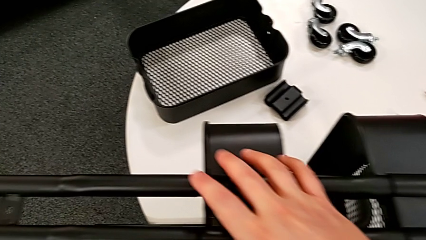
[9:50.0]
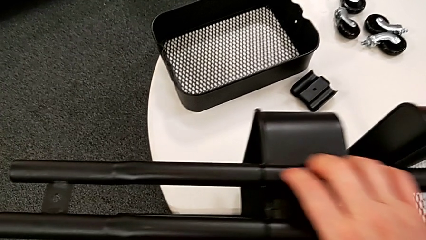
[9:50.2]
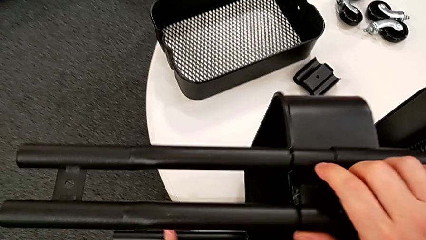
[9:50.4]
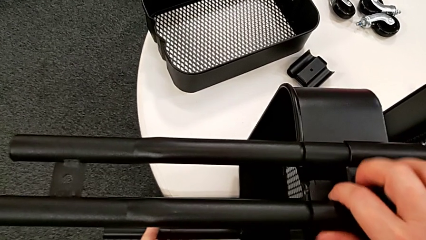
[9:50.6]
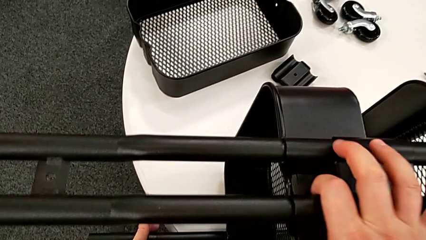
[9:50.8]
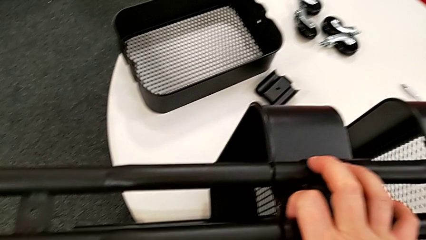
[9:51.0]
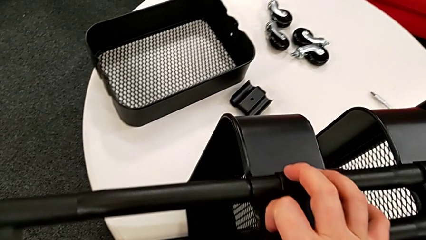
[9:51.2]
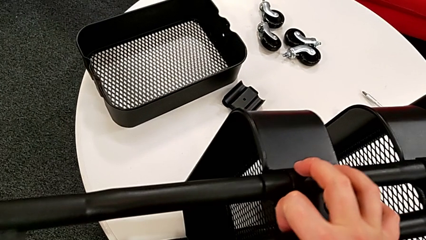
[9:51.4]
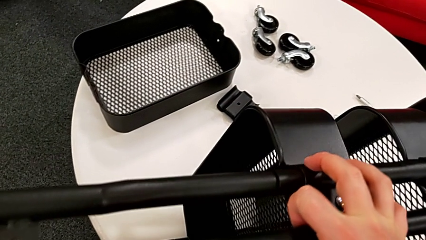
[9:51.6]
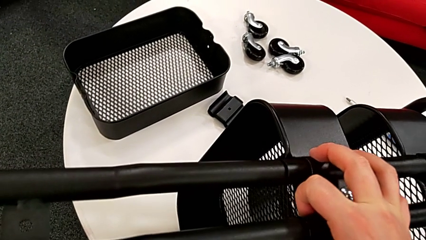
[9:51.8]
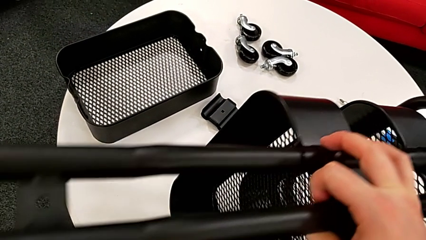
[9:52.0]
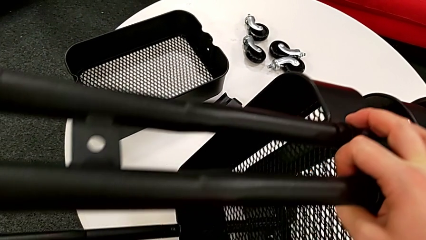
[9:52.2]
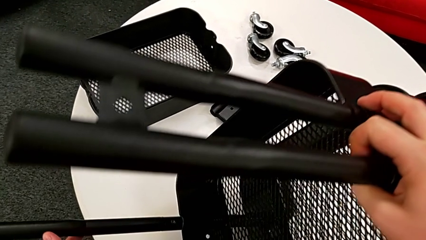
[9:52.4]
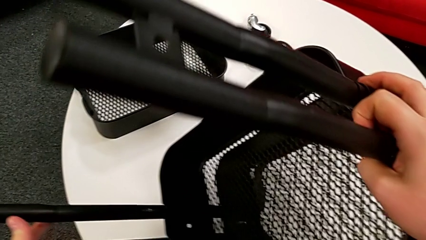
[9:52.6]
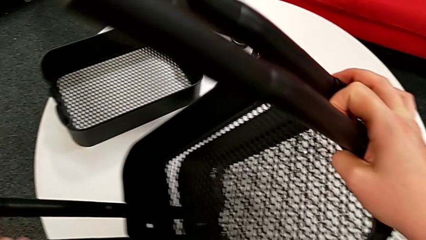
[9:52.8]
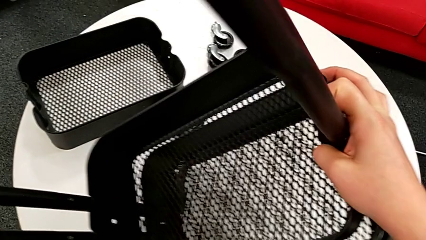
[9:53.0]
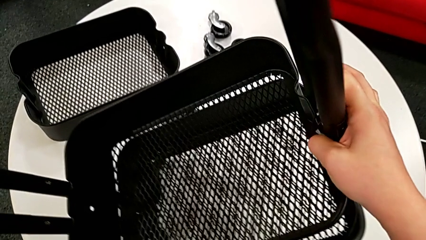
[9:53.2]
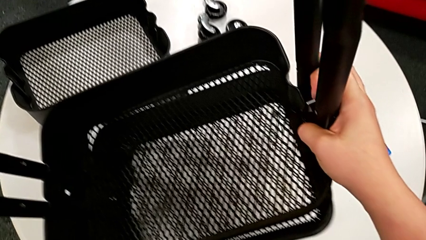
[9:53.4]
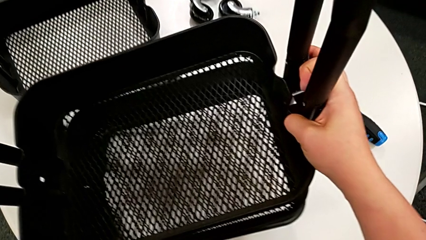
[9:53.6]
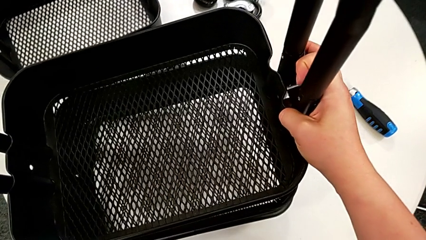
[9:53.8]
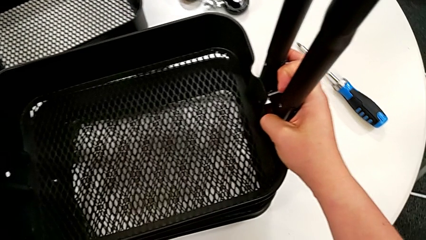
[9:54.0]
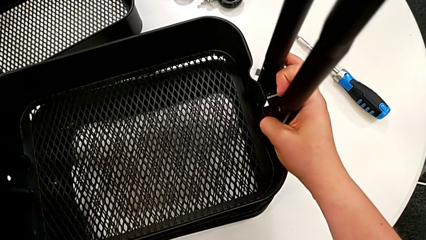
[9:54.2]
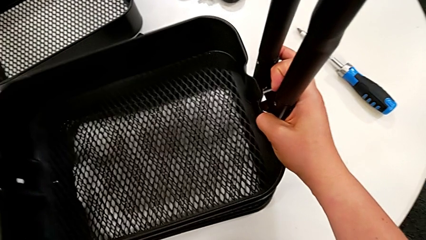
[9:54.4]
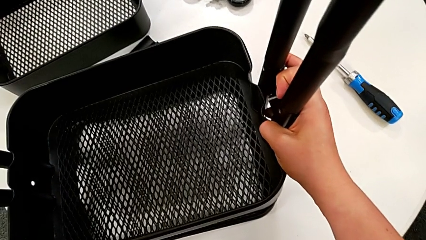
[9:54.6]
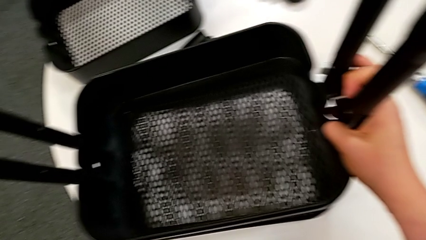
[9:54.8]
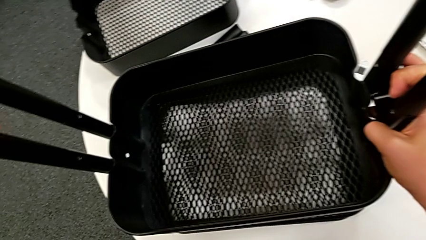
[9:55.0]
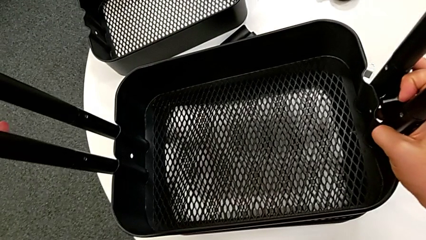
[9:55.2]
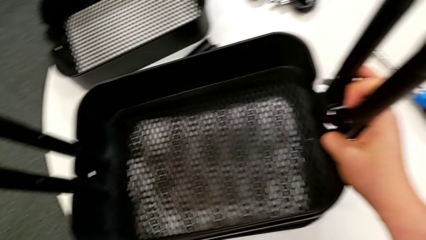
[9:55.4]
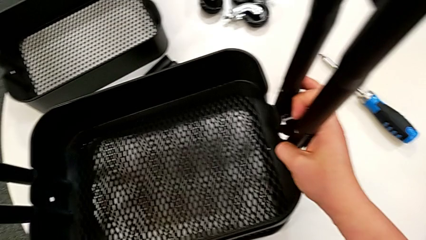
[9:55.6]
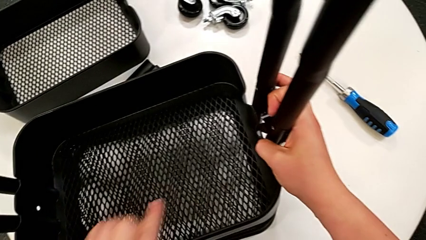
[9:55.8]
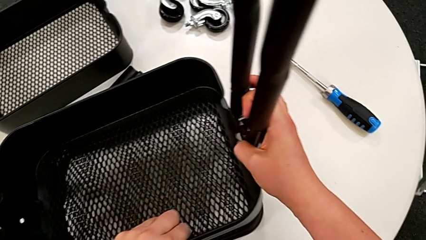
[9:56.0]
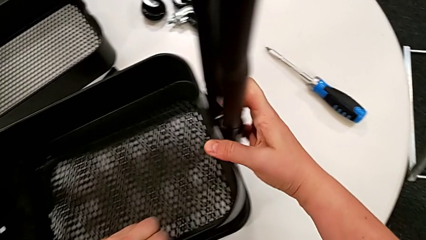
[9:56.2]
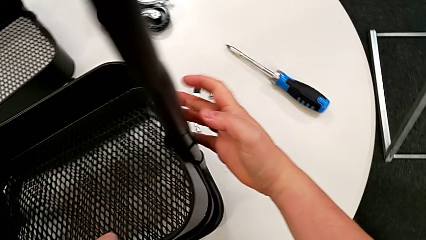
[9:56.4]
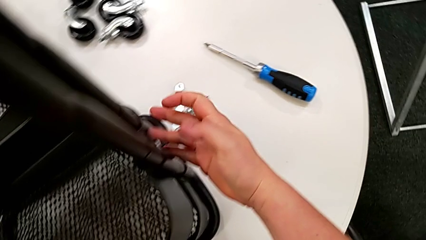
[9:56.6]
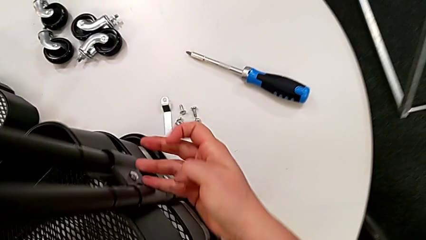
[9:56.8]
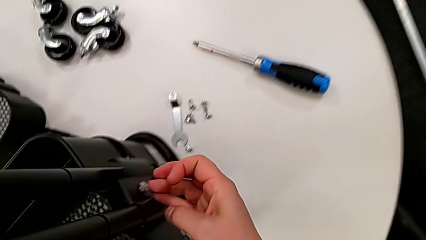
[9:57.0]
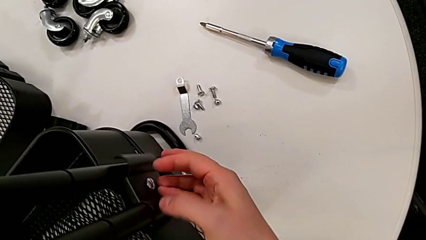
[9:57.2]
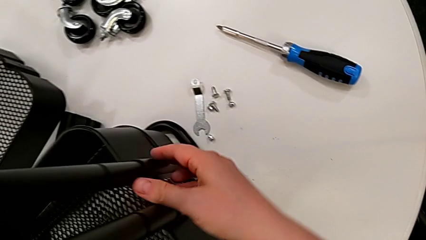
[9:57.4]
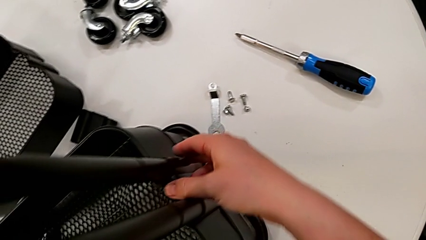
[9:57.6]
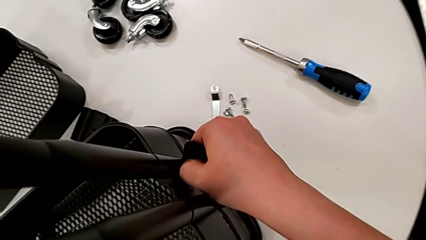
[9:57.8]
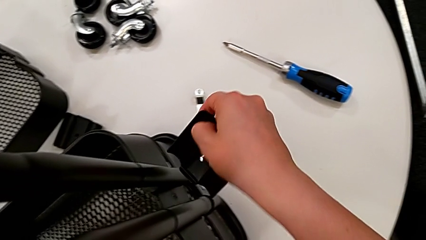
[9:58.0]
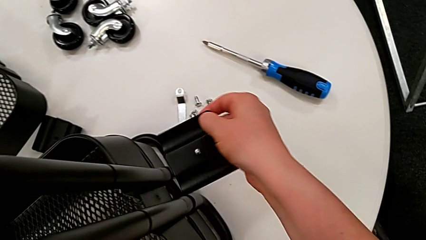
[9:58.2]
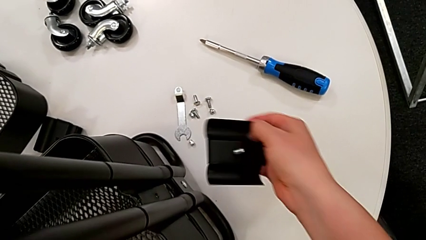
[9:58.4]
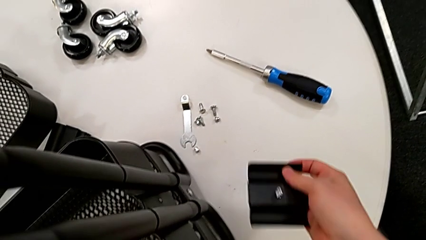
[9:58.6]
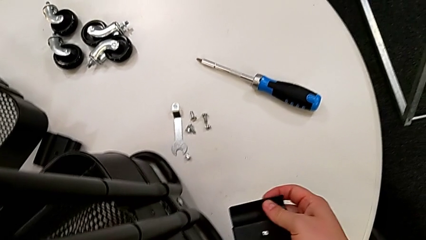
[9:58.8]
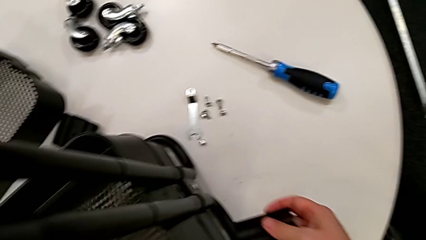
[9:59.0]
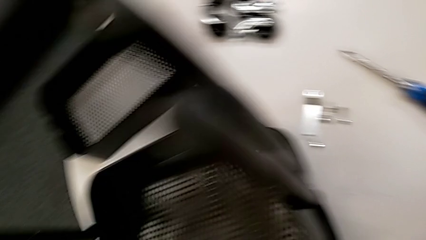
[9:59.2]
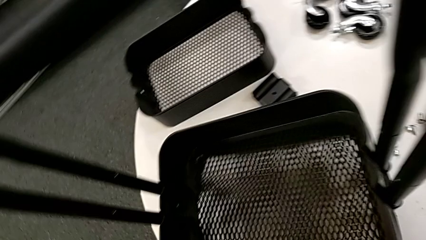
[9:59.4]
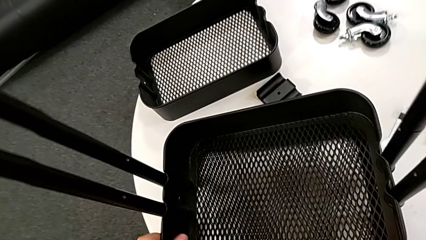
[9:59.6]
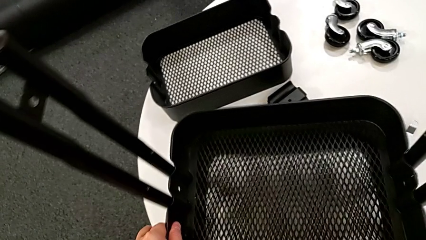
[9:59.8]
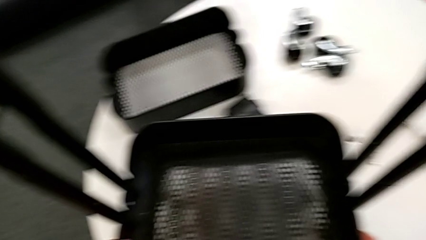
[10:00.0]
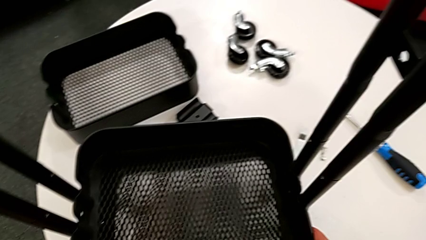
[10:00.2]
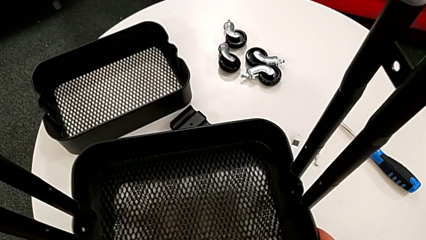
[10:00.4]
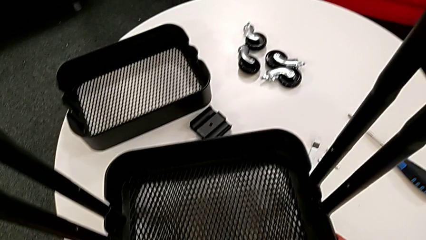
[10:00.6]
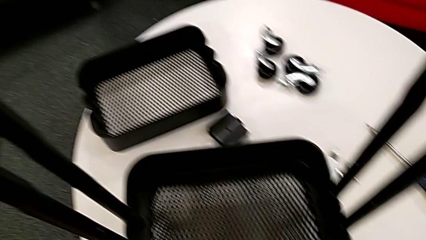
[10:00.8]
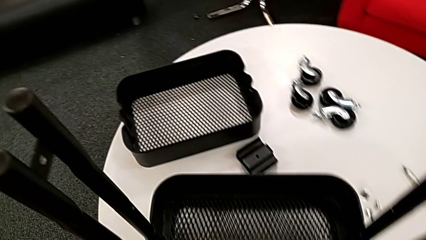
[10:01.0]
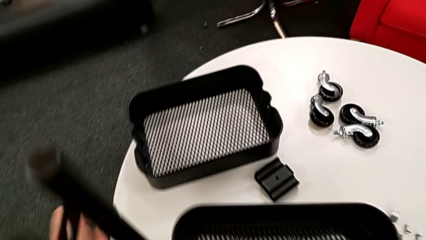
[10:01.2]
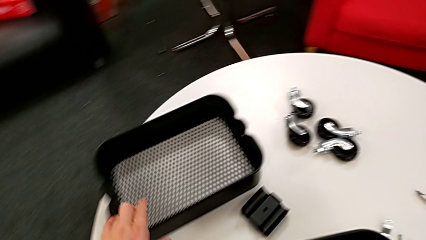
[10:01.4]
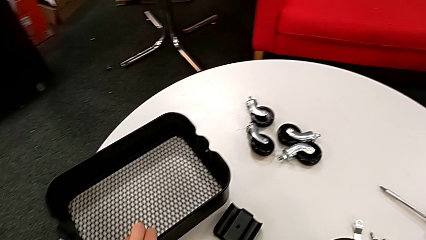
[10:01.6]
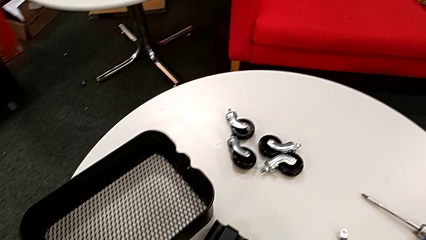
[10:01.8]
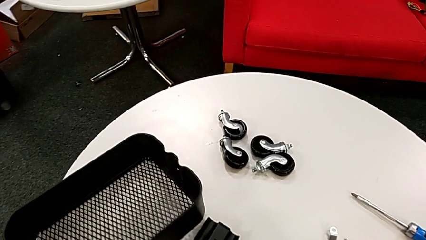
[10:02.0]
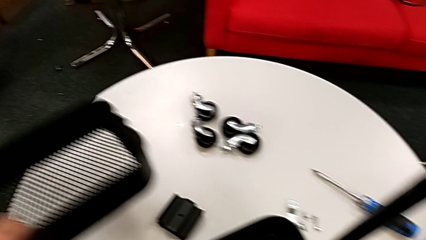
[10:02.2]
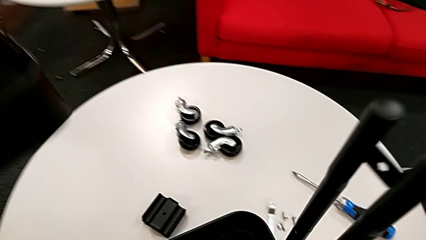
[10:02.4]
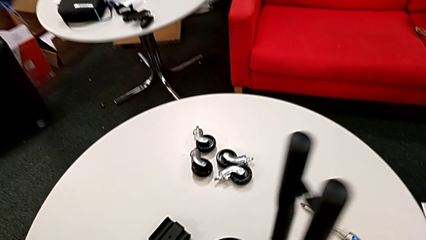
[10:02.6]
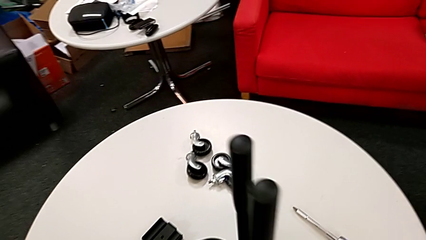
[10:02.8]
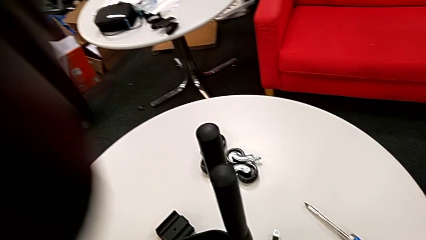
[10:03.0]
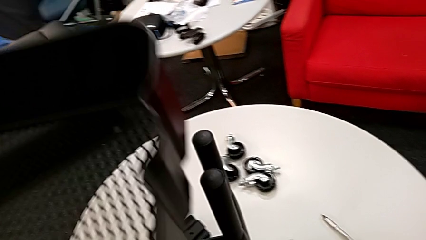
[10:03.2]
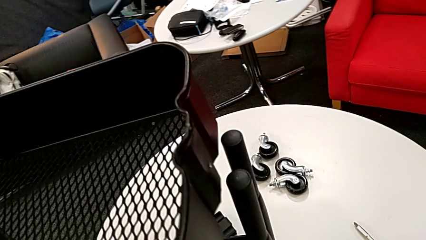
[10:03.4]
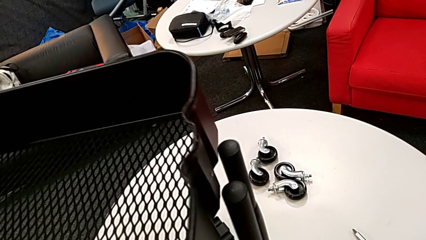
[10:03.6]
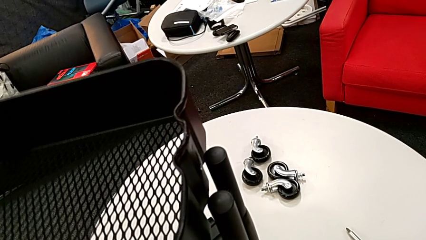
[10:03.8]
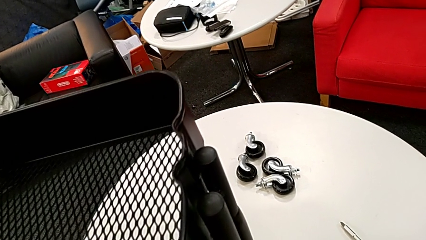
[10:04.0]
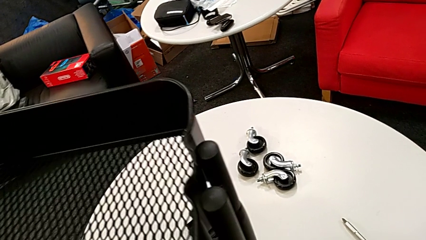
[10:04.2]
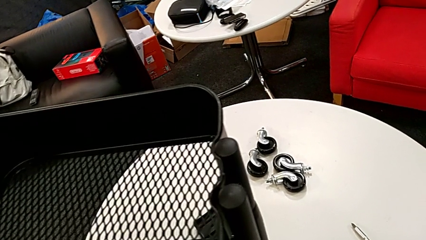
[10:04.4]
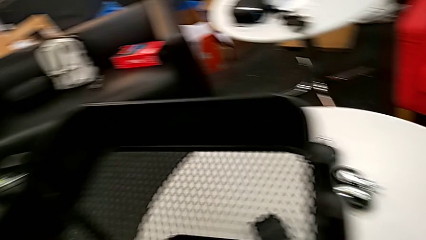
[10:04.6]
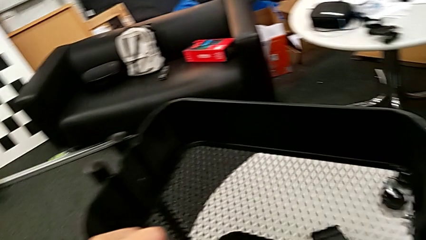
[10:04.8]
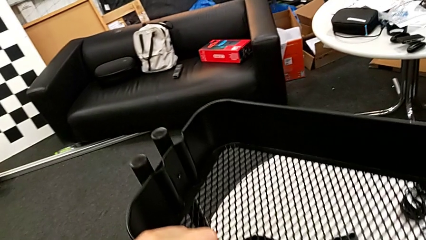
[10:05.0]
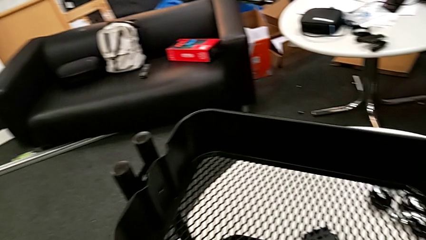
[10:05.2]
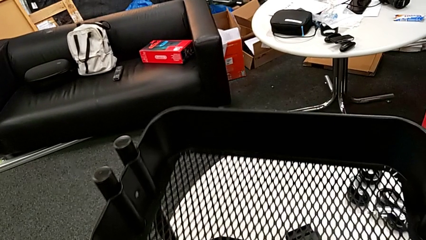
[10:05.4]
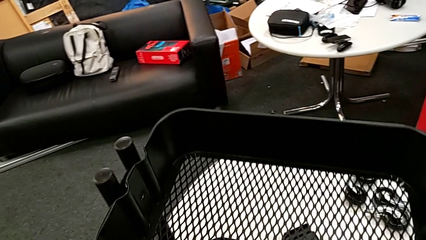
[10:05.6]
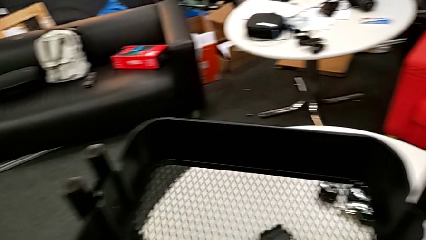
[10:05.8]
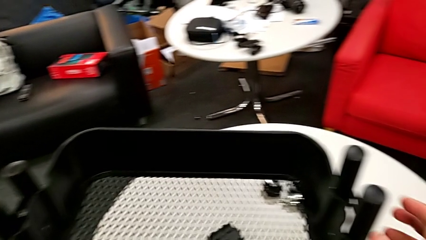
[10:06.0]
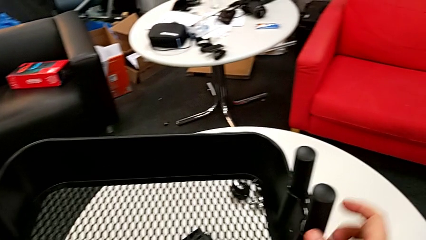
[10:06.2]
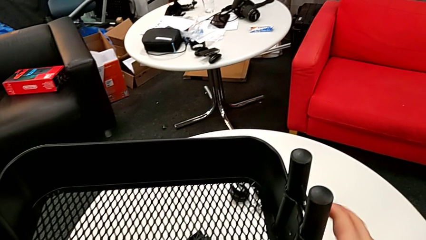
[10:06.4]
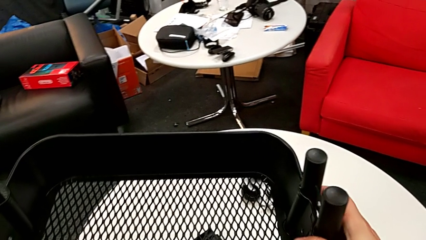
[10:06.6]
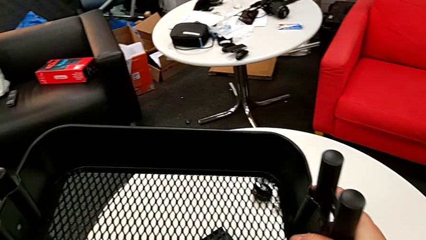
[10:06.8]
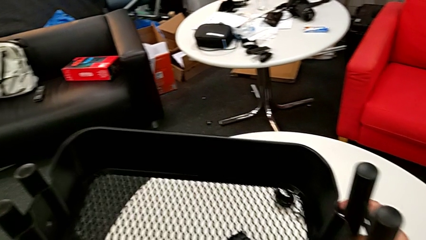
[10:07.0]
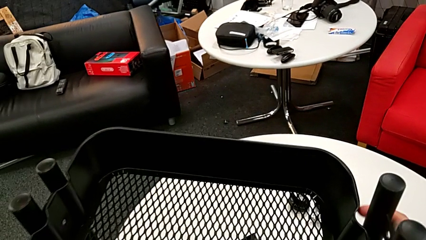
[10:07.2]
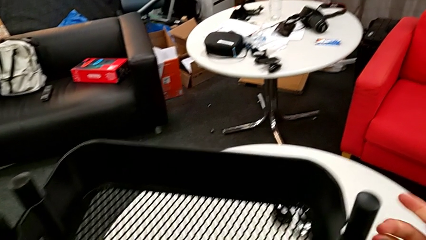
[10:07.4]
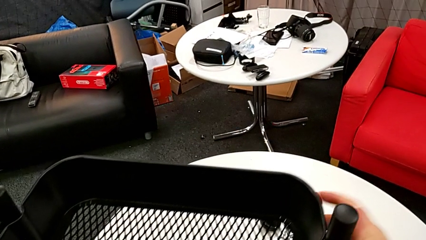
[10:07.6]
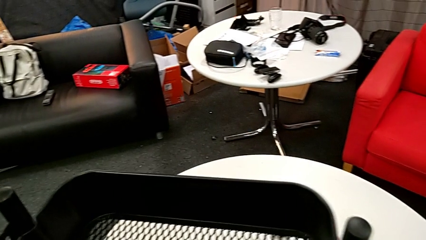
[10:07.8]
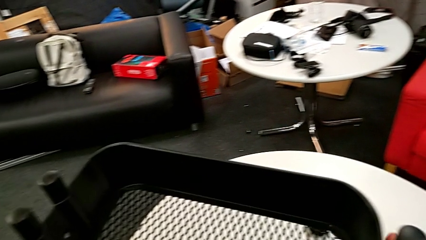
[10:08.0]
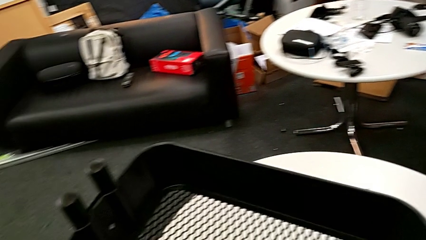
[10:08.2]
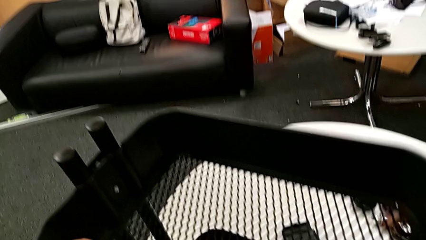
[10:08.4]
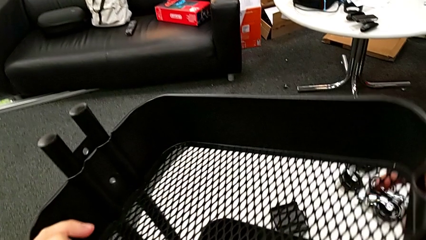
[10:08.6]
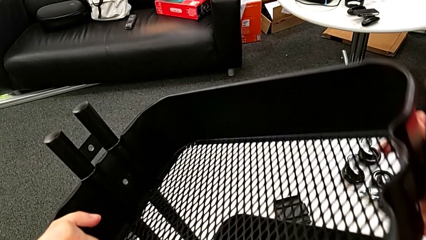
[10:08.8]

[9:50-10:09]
The camera wearer is inserting the top tray into something.
